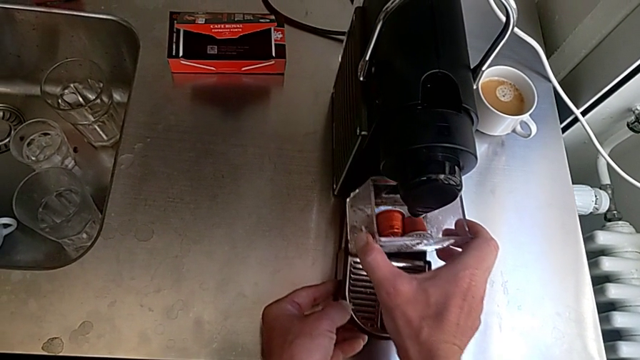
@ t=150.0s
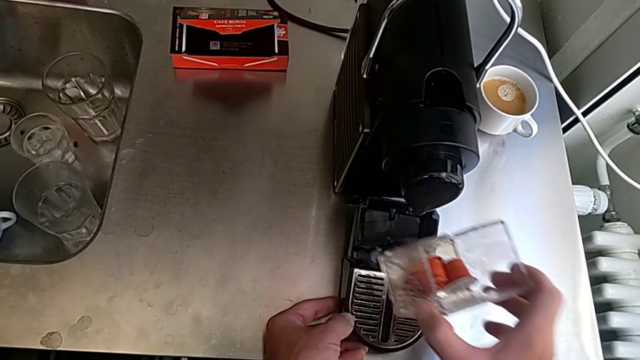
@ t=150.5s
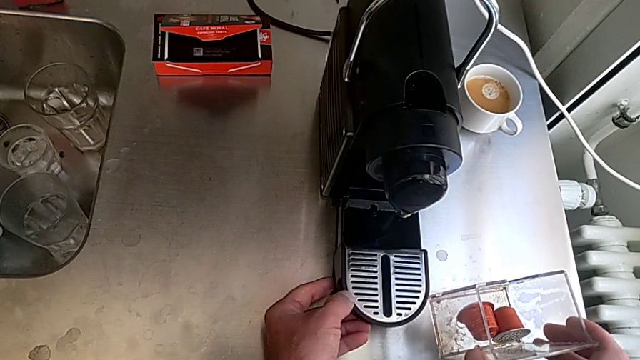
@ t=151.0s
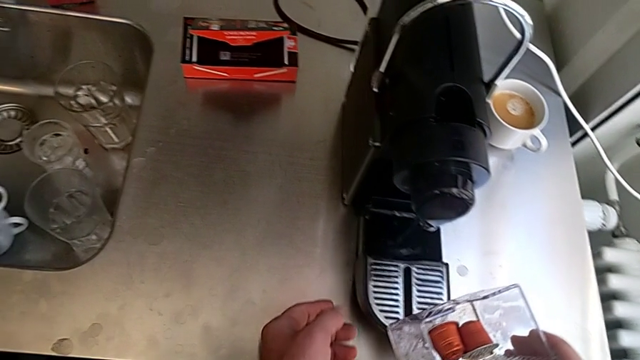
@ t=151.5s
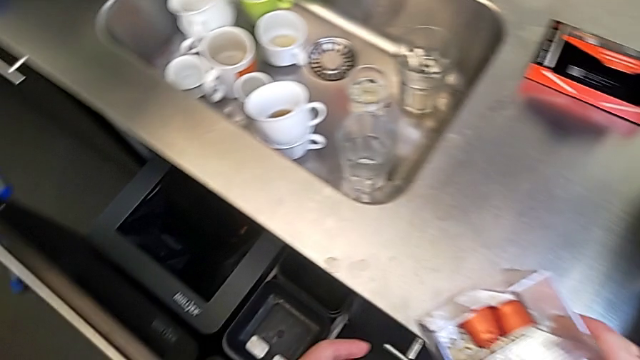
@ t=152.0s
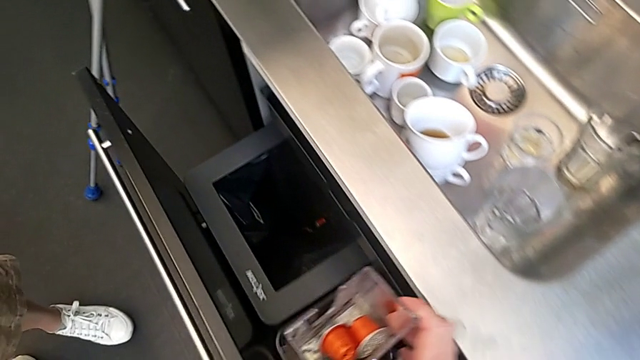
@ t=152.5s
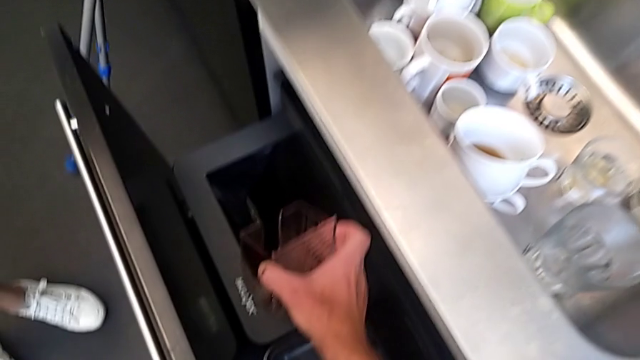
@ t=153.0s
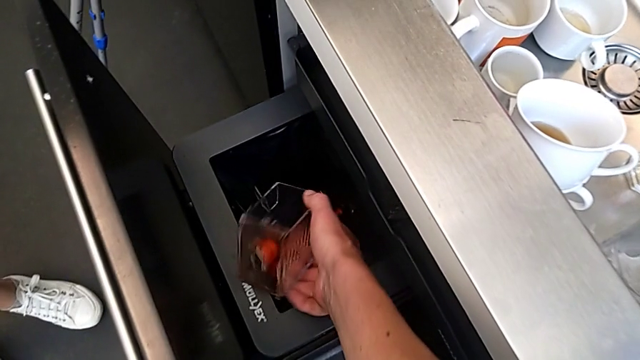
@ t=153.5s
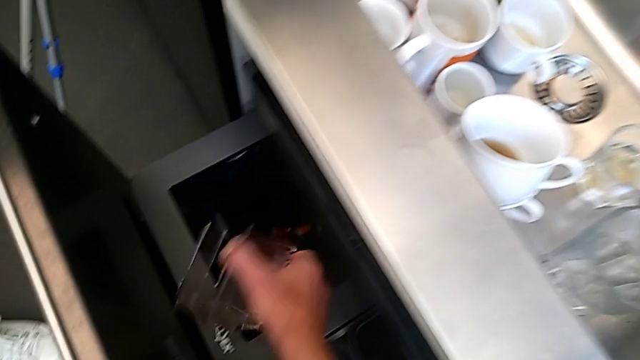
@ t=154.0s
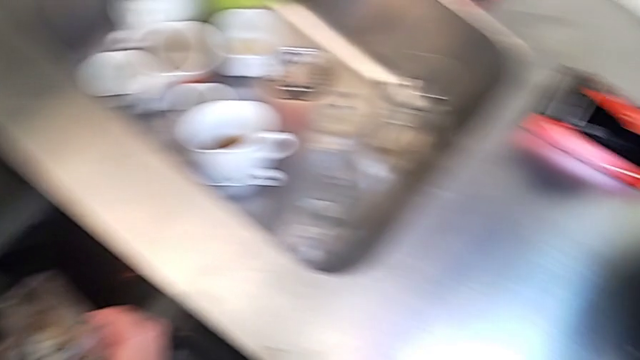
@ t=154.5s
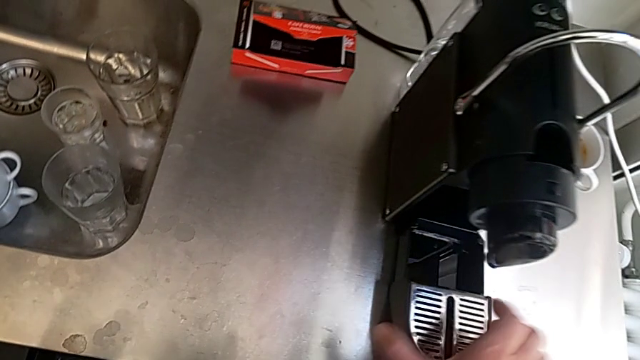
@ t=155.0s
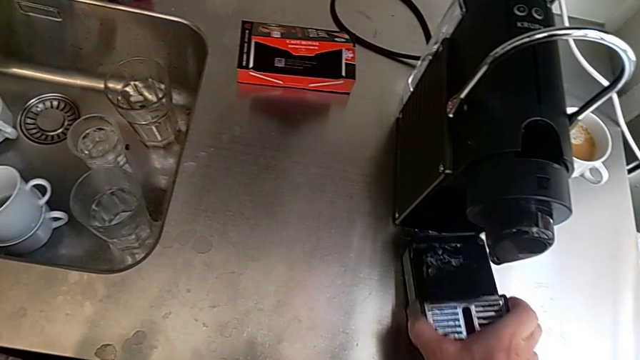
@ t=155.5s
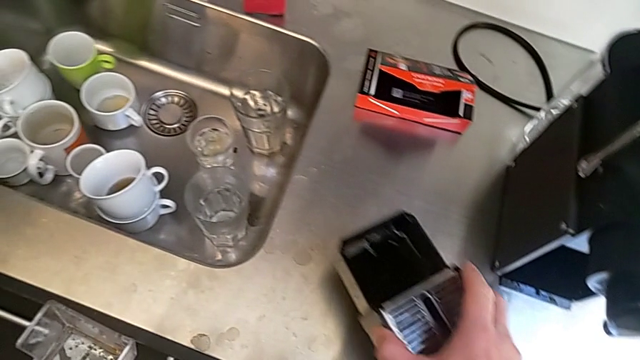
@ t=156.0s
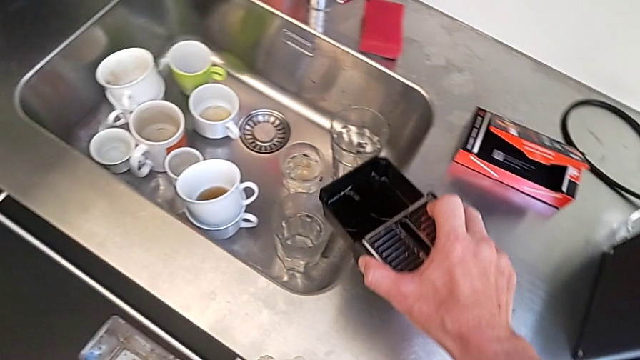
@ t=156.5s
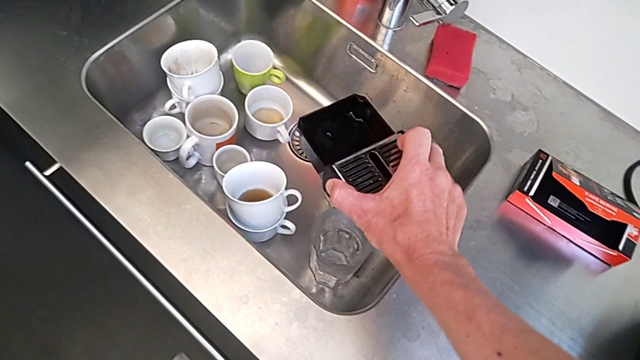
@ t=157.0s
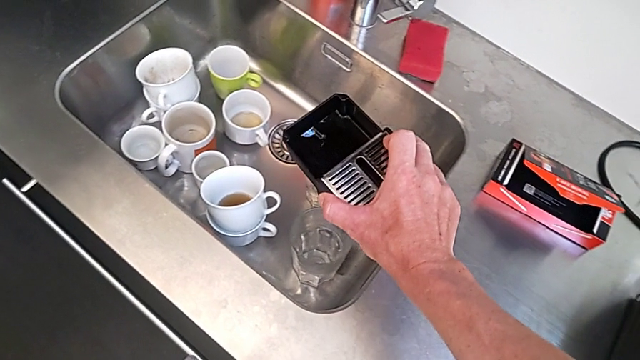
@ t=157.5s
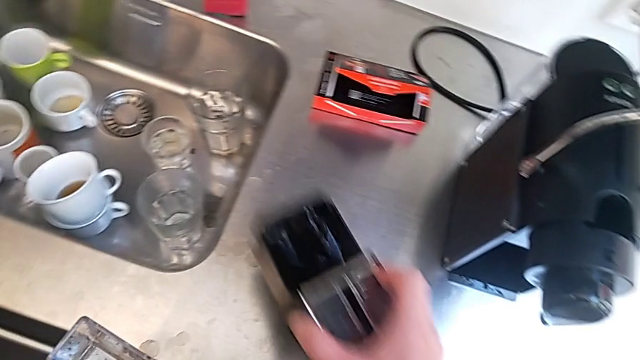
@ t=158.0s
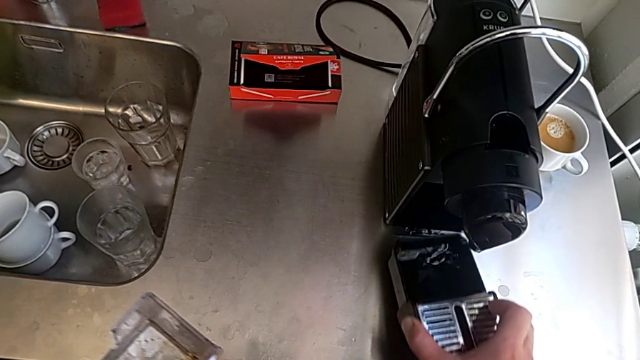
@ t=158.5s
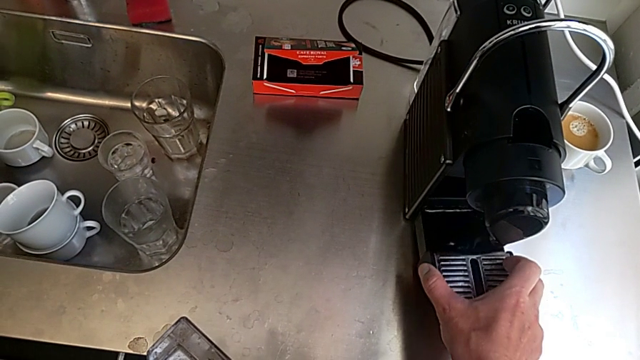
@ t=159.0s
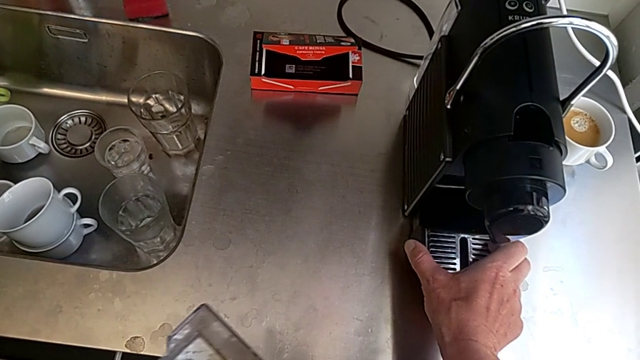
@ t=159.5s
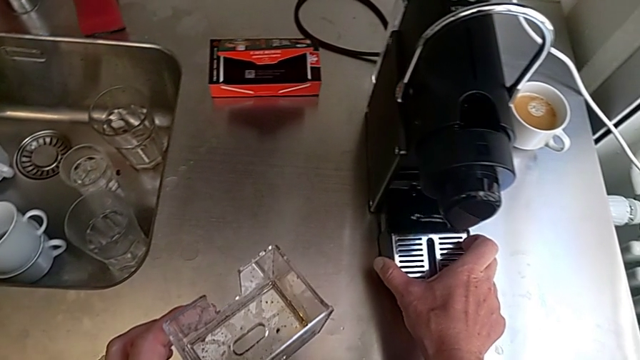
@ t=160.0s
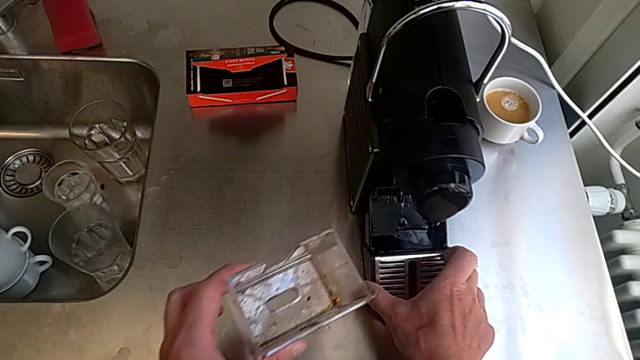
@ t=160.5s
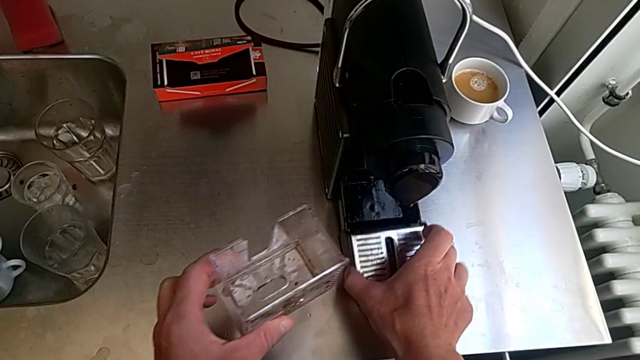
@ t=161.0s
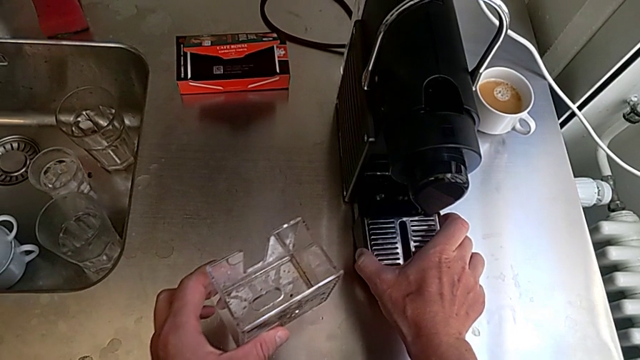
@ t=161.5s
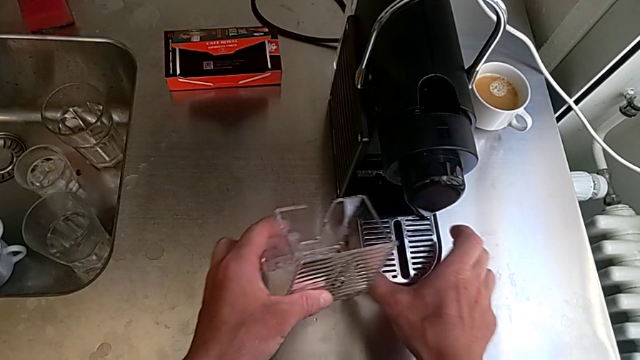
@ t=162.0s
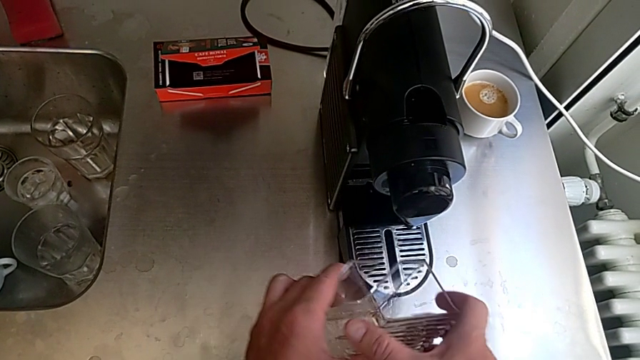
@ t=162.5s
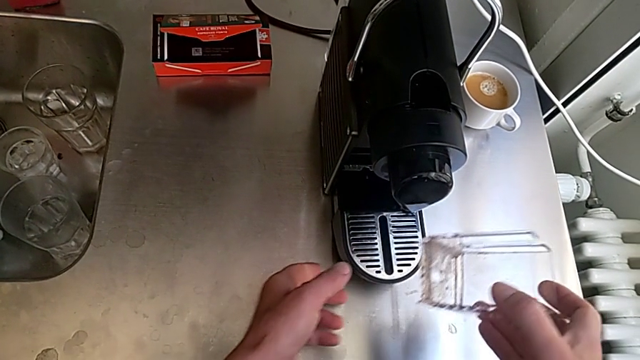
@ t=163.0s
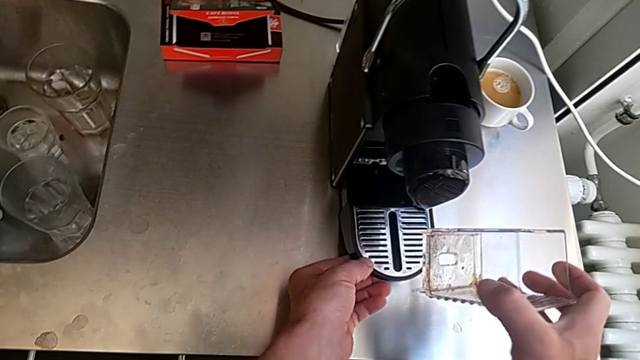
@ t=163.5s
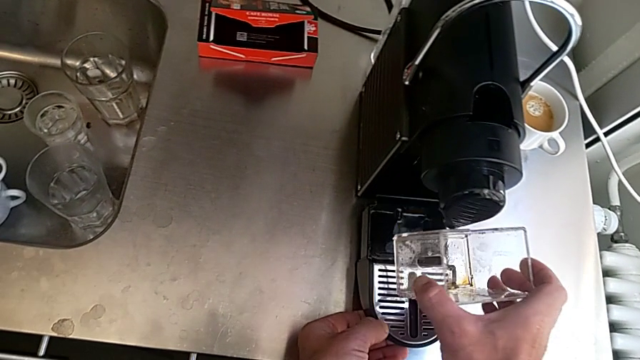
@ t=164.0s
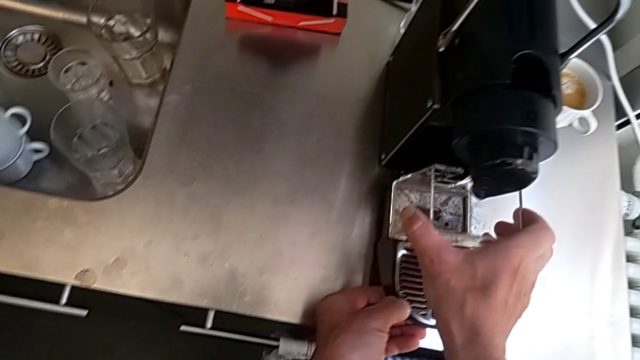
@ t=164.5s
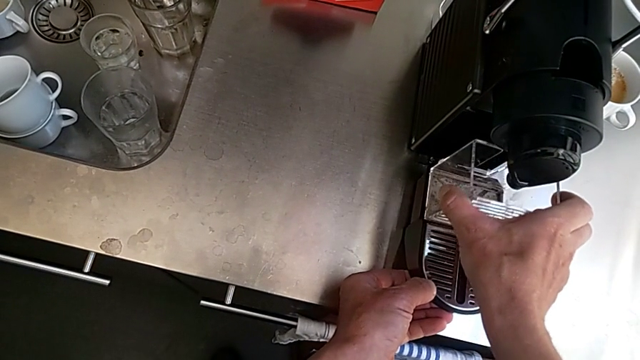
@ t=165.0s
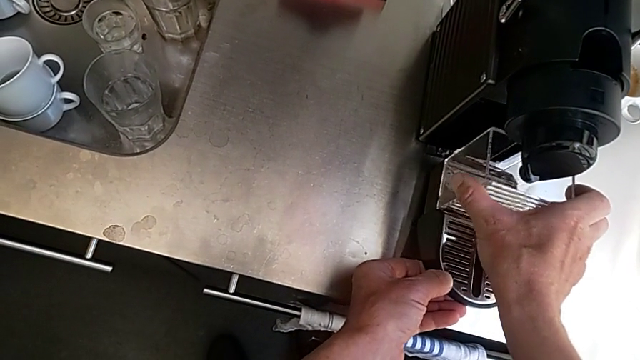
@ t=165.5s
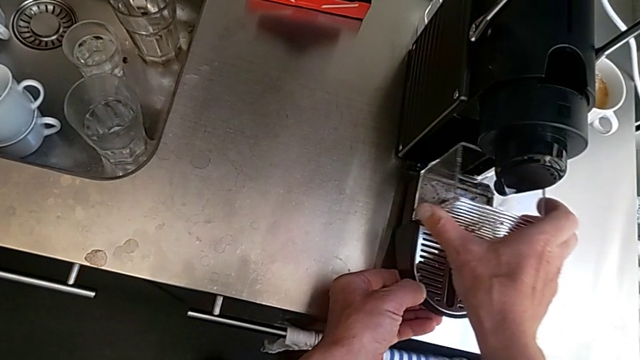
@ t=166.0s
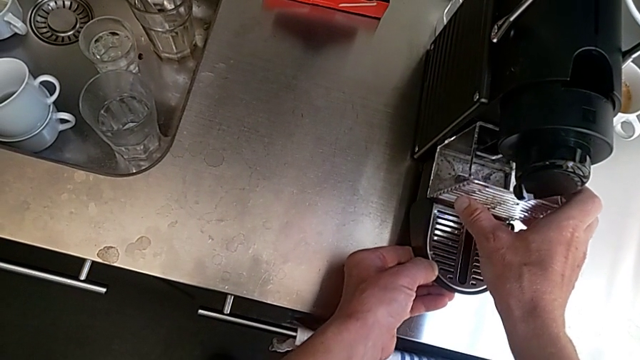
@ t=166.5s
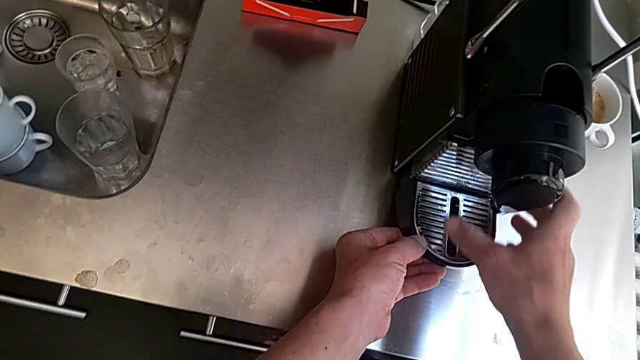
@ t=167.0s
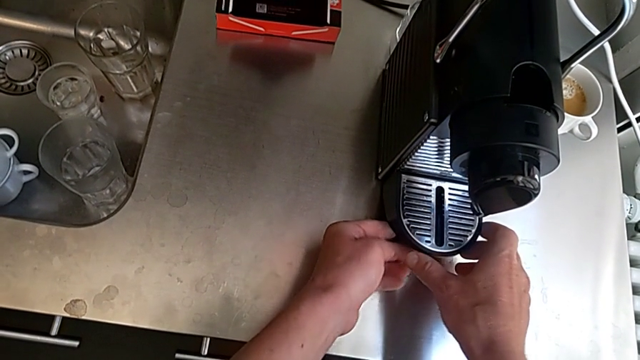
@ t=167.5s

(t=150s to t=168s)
The camera wearer is emptying the capsule container. They grab the capsule container, drop the old coffee capsule, grab the bottom drip tray and wrongly lift it, all with the right hand. They assemble it with the right hand and insert it with the left hand.

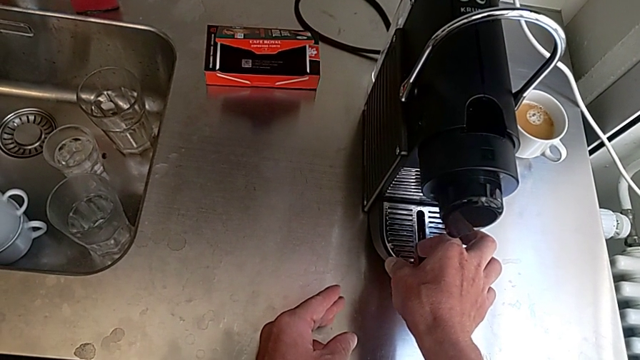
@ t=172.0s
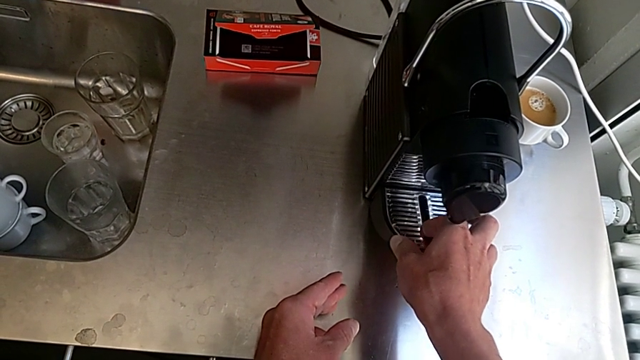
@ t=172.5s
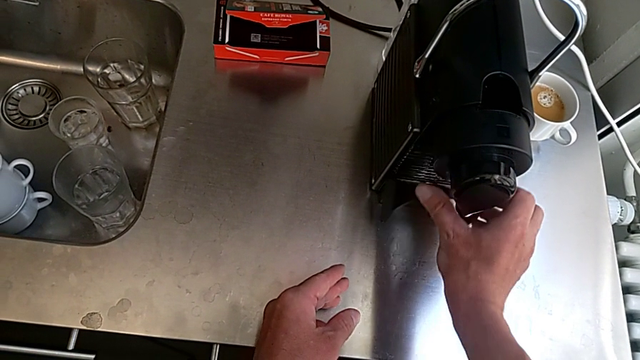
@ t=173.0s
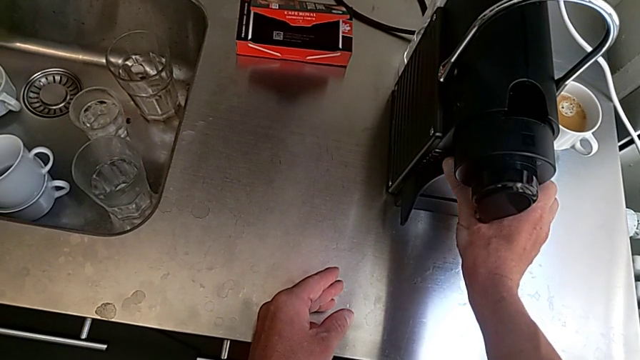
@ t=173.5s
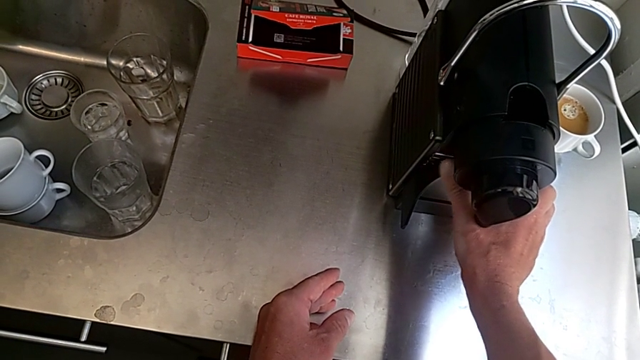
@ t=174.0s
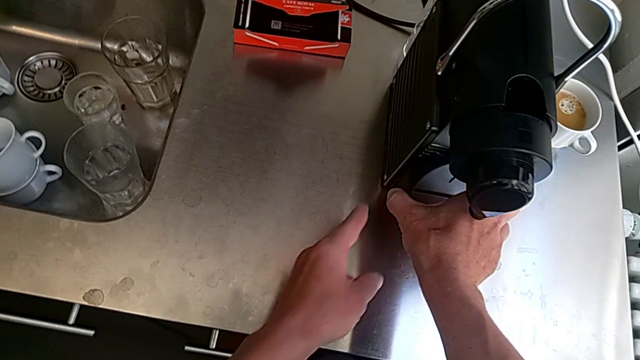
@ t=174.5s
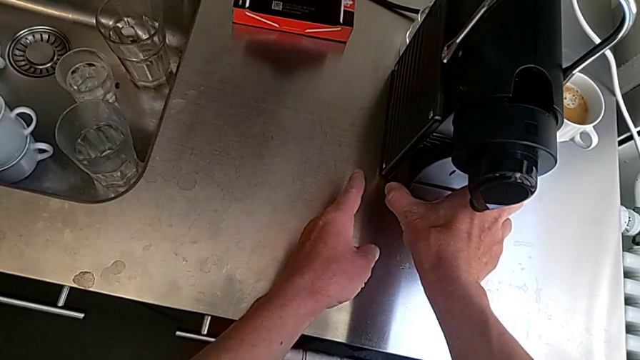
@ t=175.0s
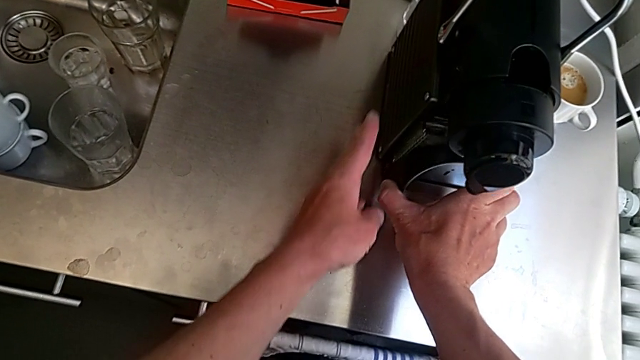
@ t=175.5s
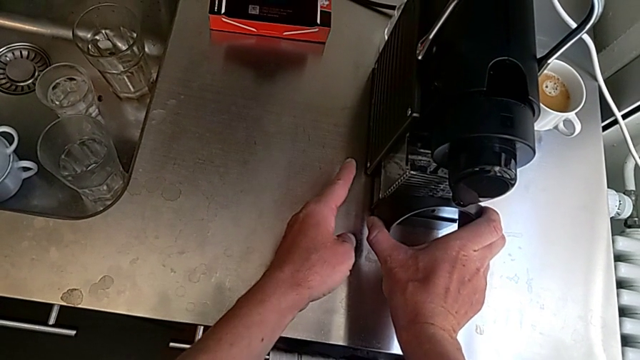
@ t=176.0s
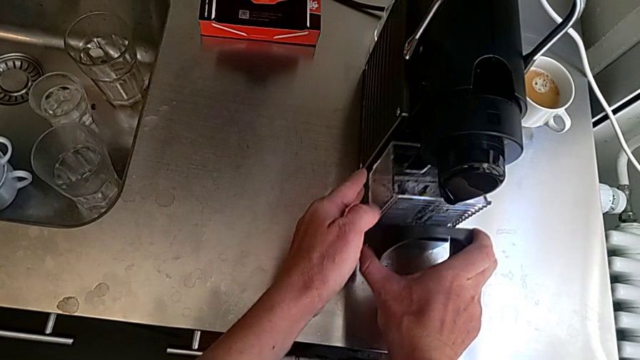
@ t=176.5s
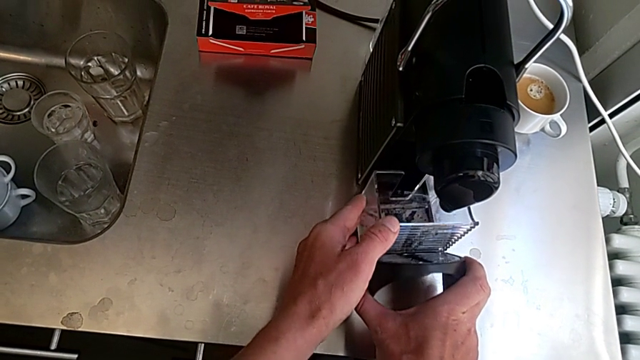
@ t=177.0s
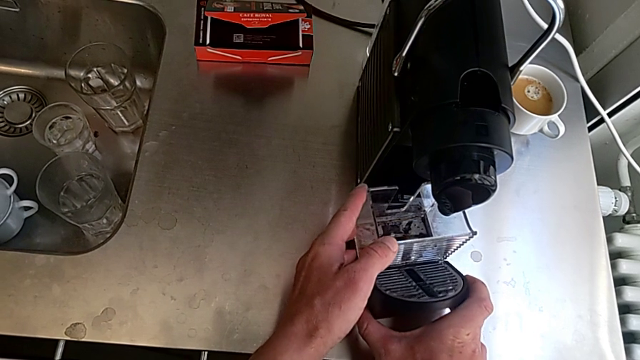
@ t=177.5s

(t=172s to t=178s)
The camera wearer is emptying the drip tray. They lift the bottom drip tray, pull it and hold the drip tray, all with the right hand.
